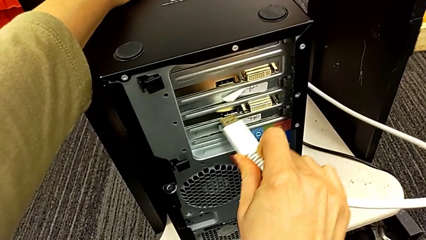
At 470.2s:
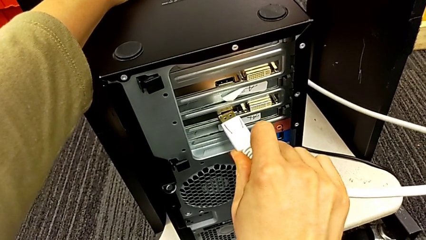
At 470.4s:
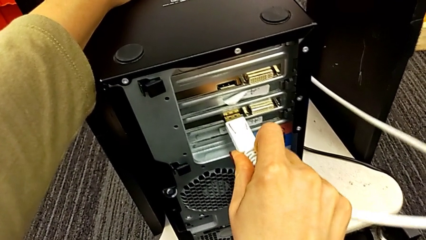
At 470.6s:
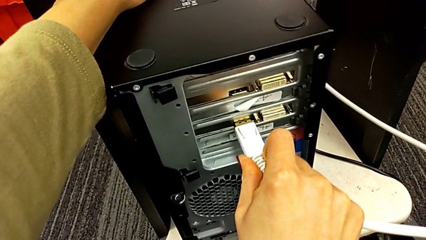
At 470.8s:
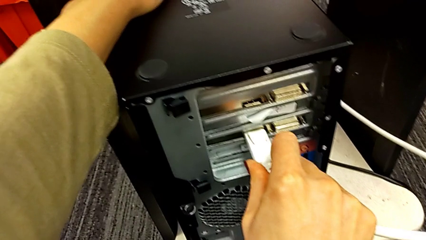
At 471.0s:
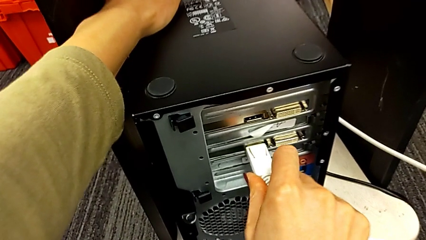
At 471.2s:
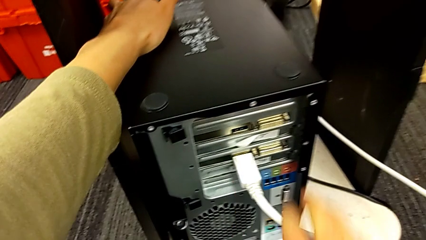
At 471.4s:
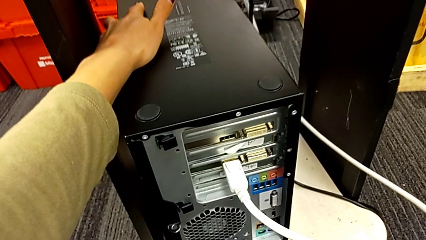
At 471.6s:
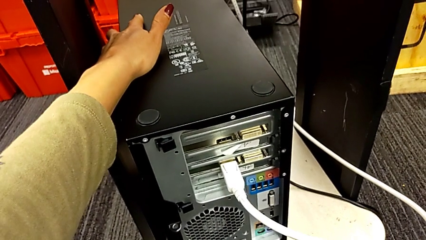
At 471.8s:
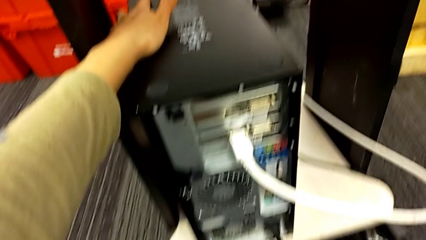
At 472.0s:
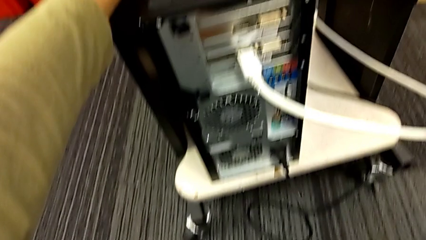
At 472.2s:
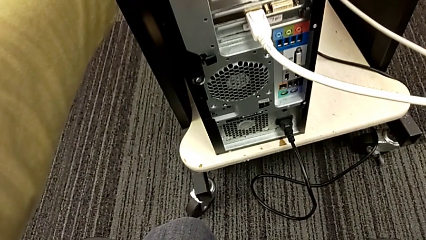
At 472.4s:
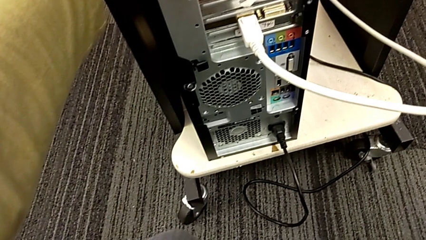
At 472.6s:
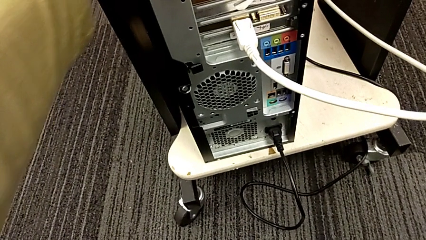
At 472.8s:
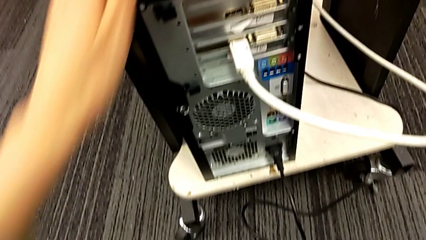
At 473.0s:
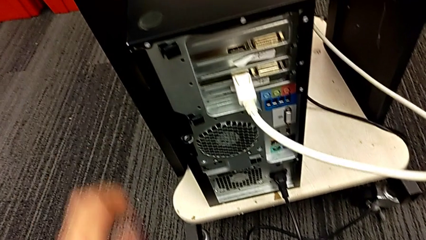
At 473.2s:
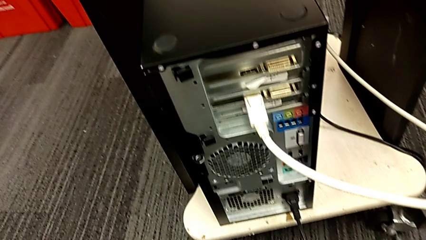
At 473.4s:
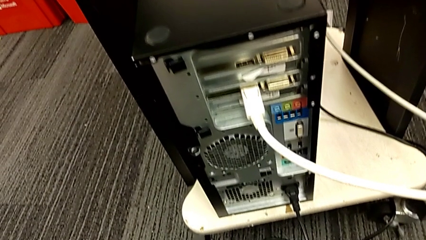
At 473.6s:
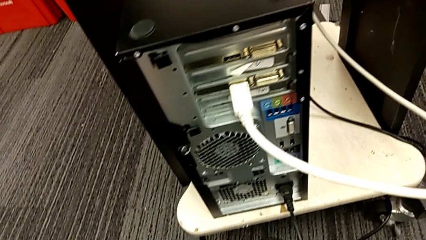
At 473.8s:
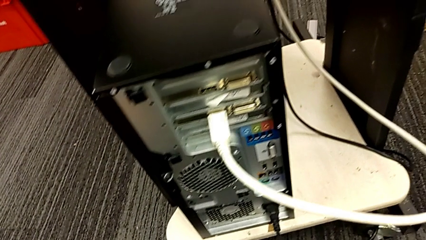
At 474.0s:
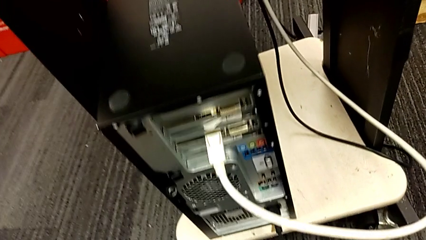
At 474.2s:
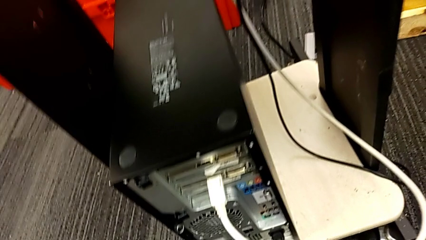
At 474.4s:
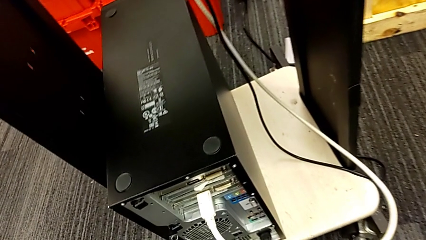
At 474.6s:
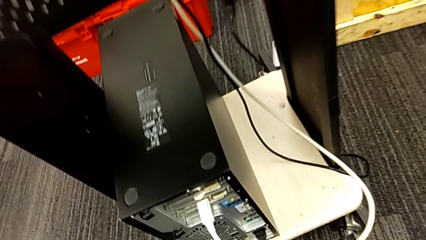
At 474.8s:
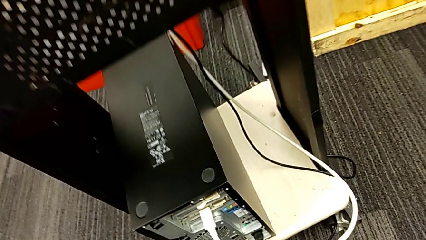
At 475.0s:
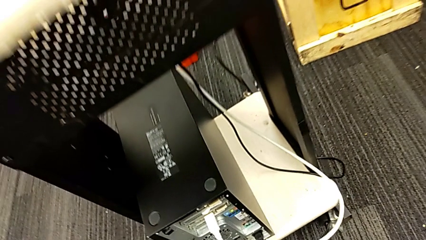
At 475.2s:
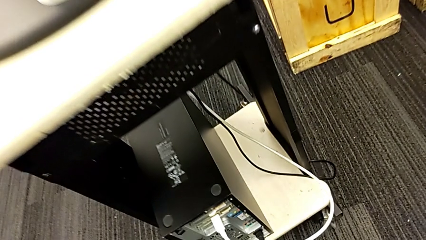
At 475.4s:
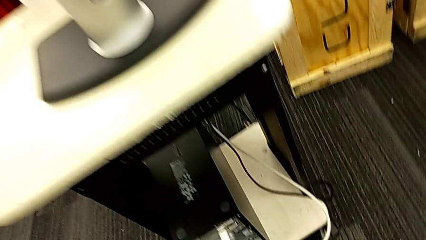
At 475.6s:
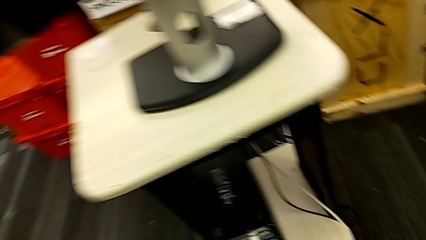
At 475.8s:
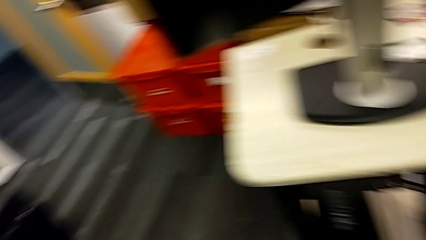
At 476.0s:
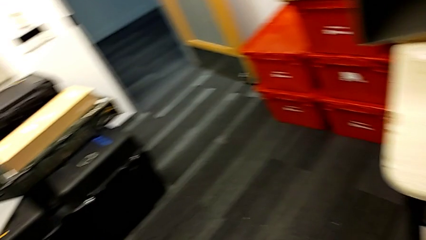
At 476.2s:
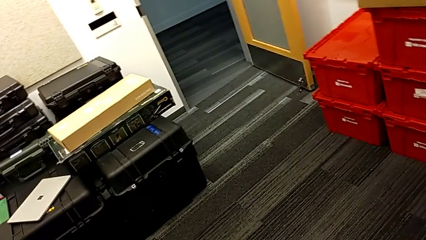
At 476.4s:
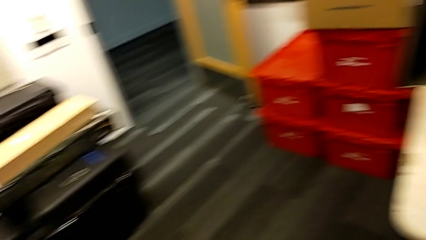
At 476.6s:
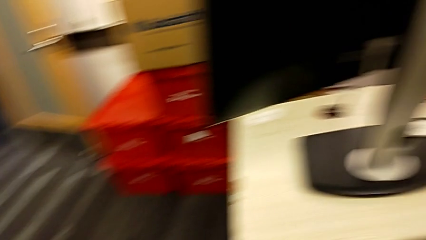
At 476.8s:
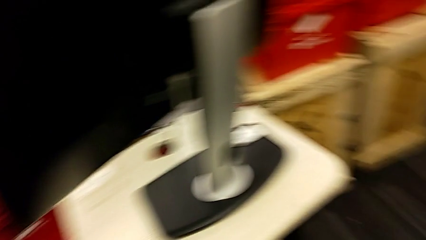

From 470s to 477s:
The camera wearer is plugging the power supply and HDMI cables. They insert the HDMI cable.
